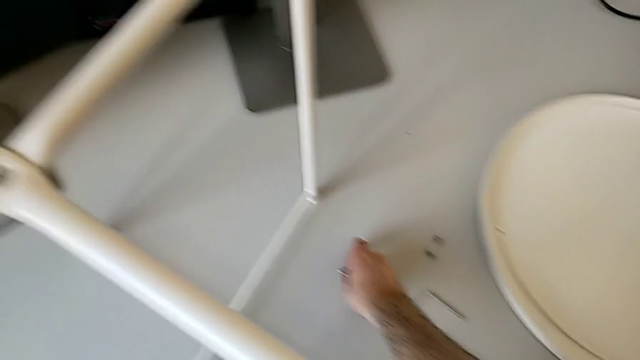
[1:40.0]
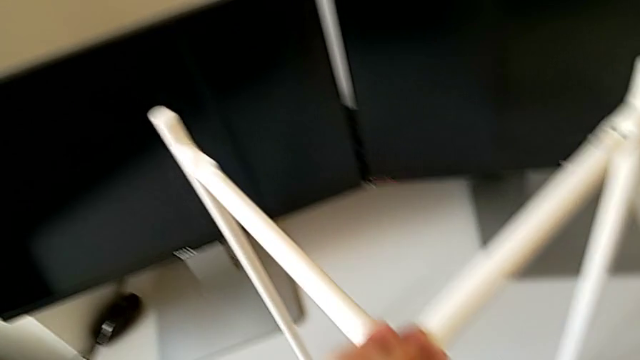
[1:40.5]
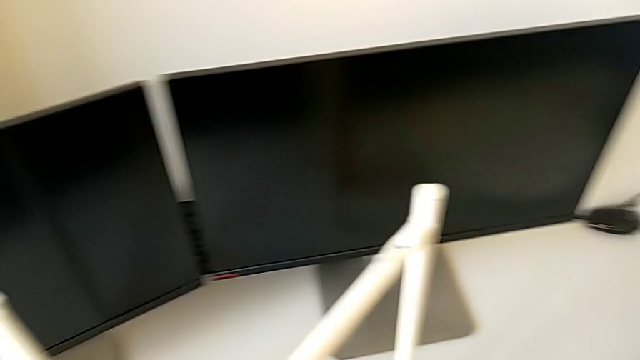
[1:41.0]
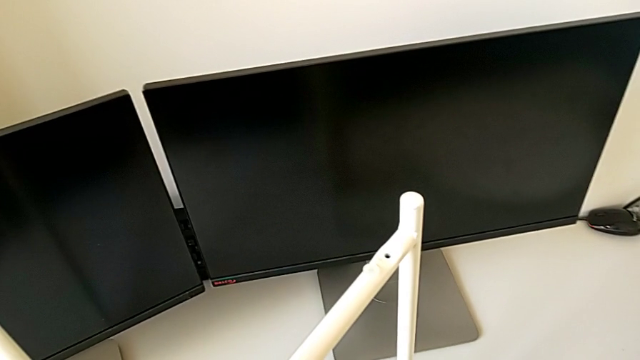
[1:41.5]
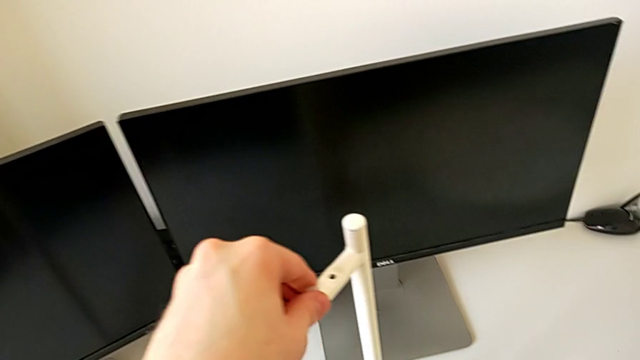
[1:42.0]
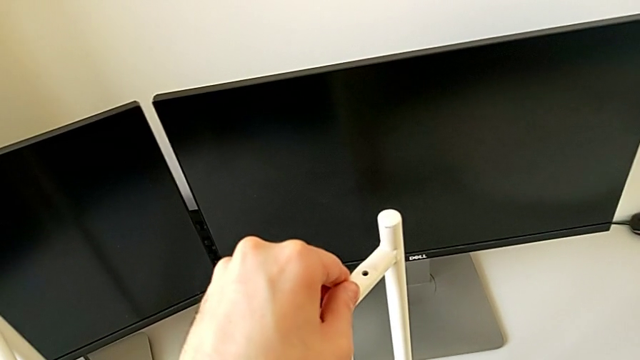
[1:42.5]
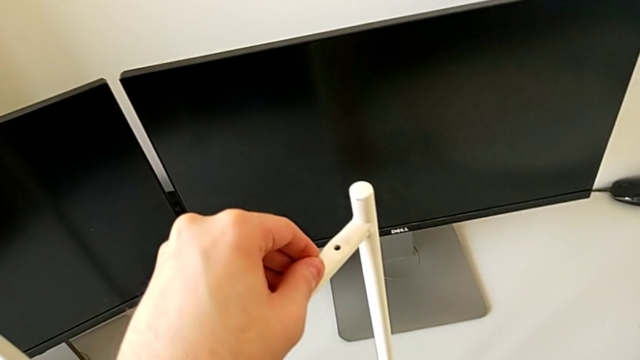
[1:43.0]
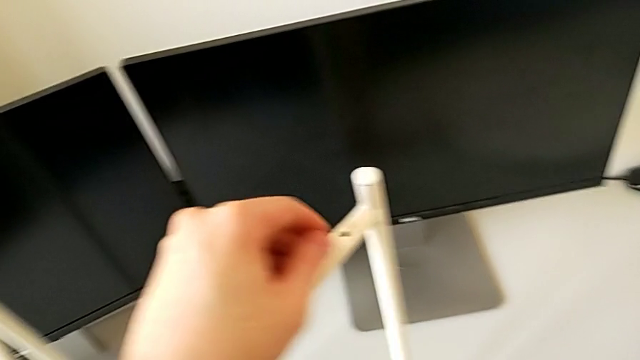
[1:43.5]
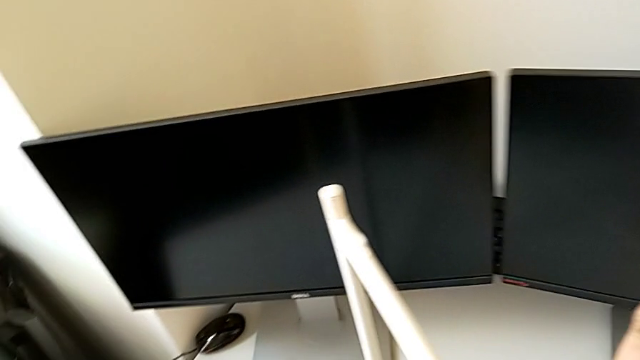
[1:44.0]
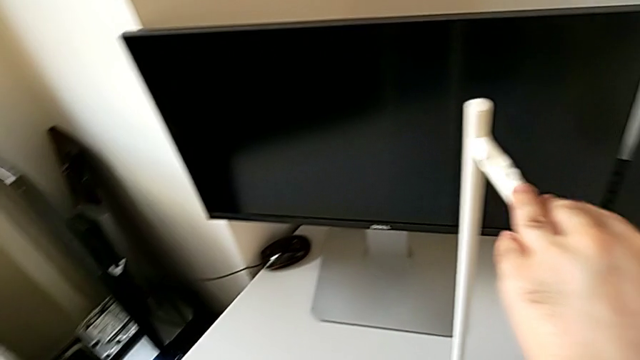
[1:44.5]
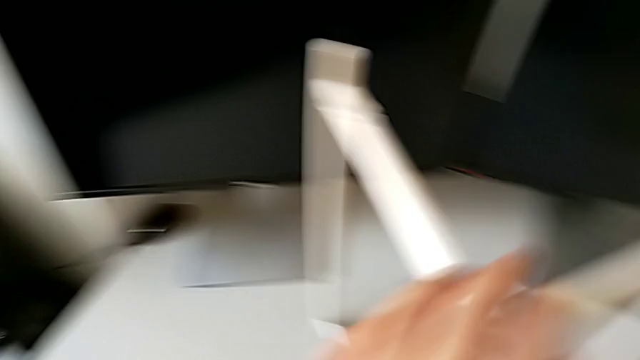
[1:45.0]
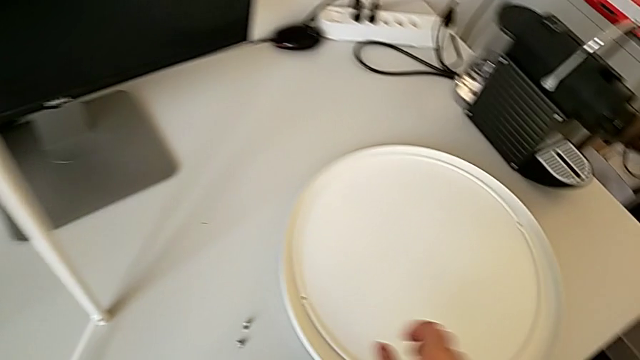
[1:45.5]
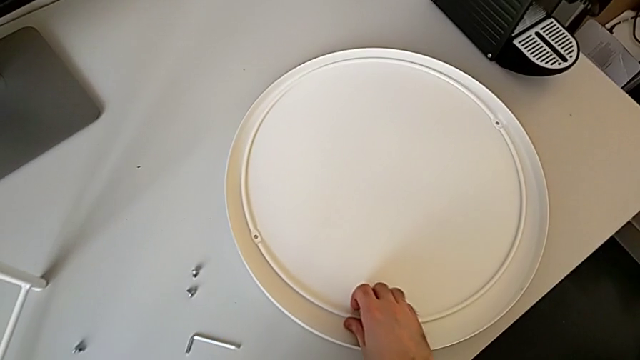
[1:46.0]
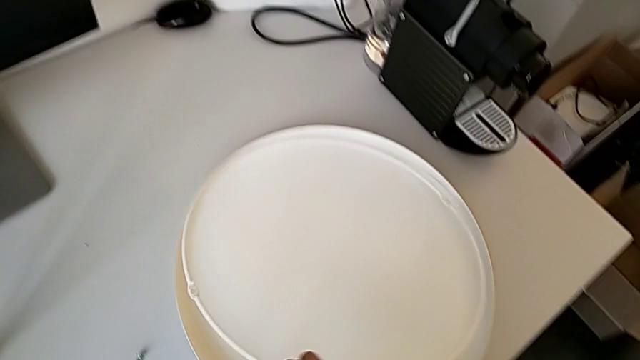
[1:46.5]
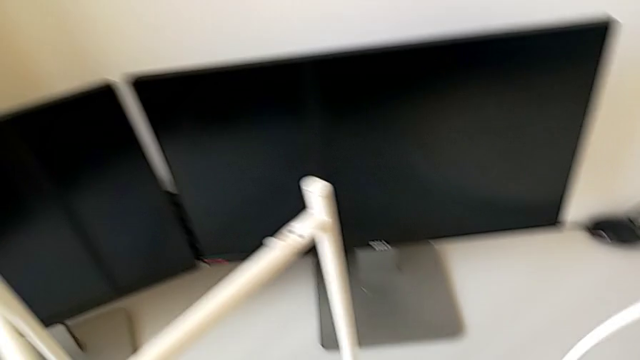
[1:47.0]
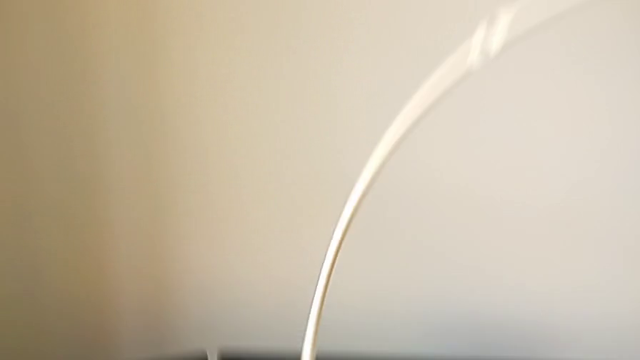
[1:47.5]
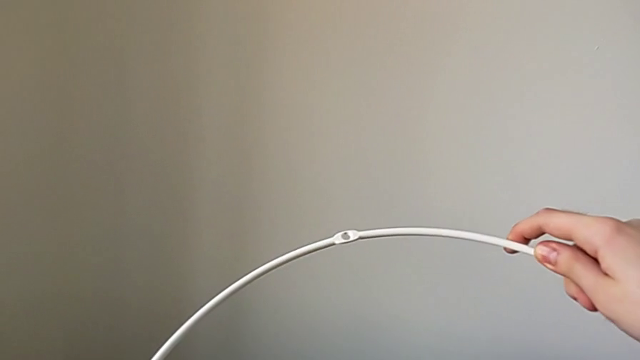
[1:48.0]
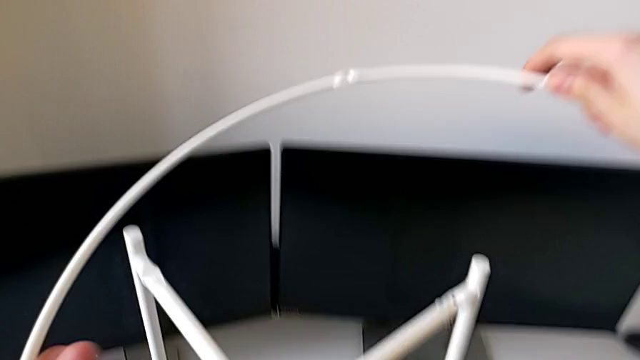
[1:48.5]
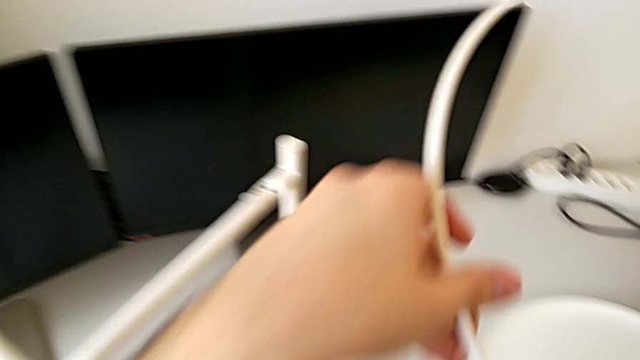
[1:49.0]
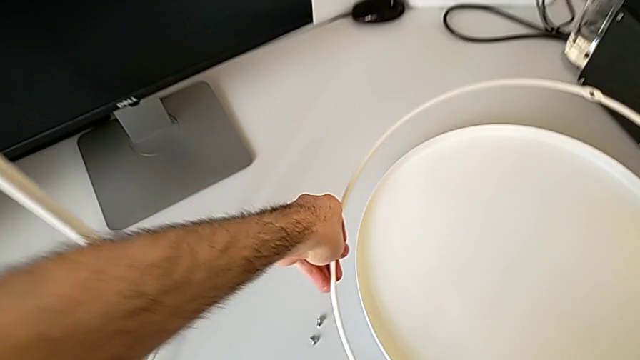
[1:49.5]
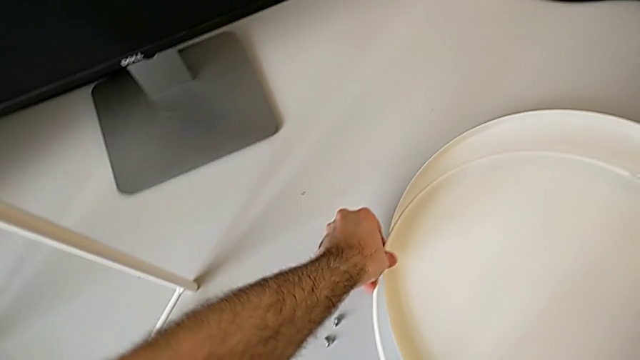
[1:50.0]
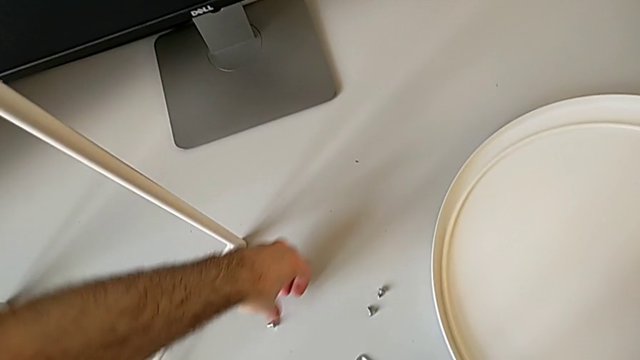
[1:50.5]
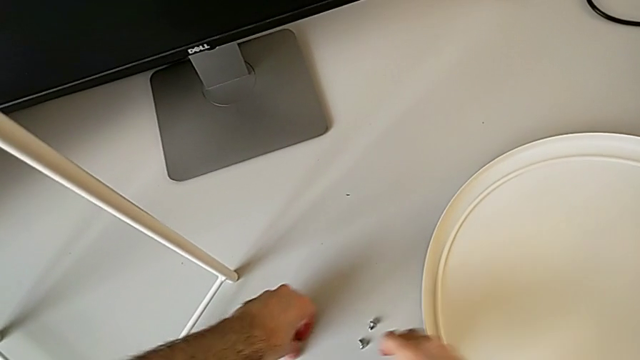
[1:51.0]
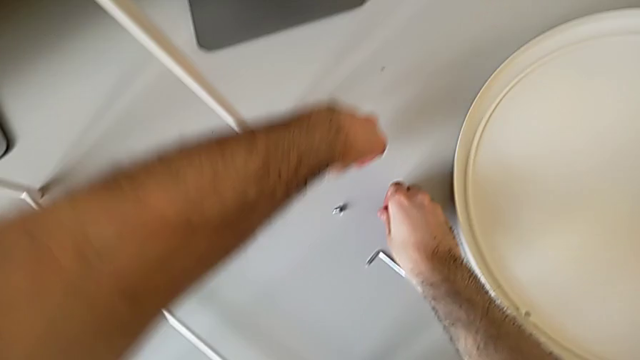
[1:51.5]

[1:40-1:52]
The camera wearer is assembling the table legs. They grab the hex socket head, inspect the leg, approach the circle, wrongly grab it, place it and grab the hex socket head.

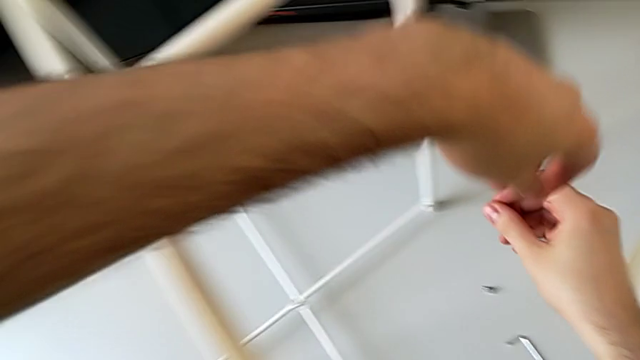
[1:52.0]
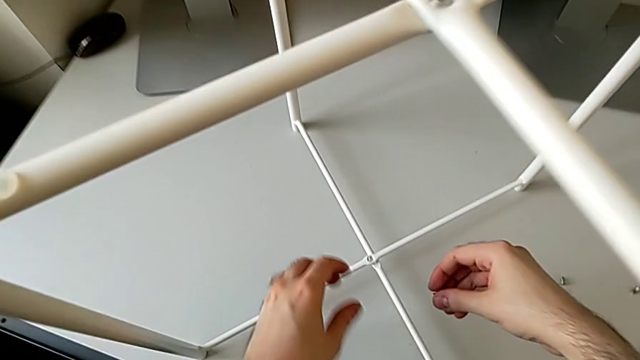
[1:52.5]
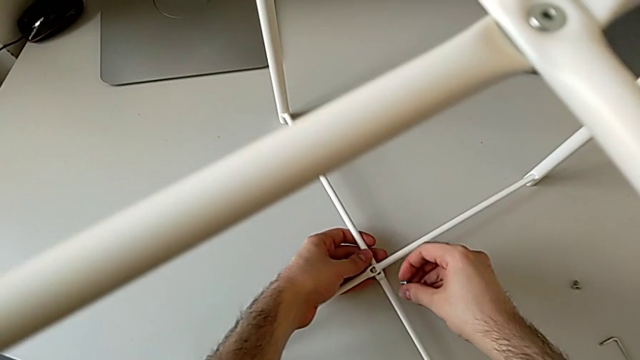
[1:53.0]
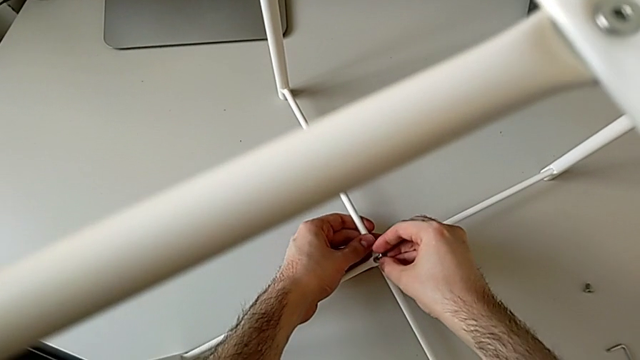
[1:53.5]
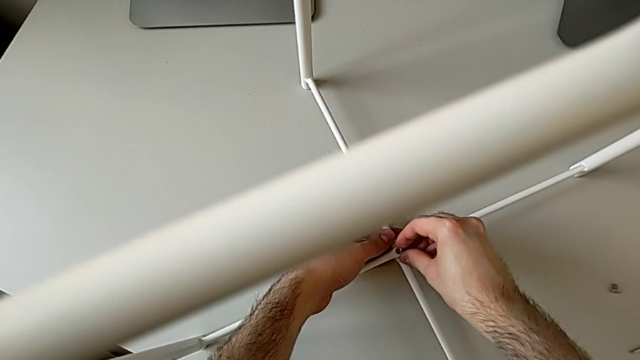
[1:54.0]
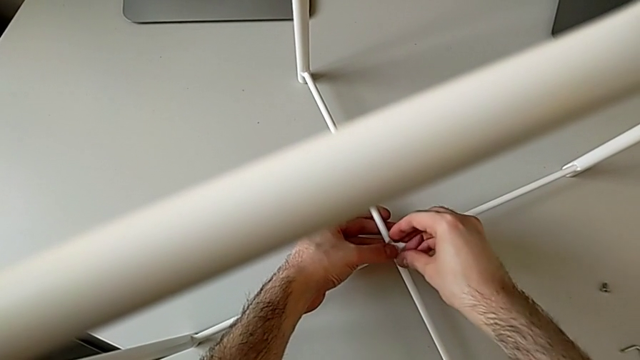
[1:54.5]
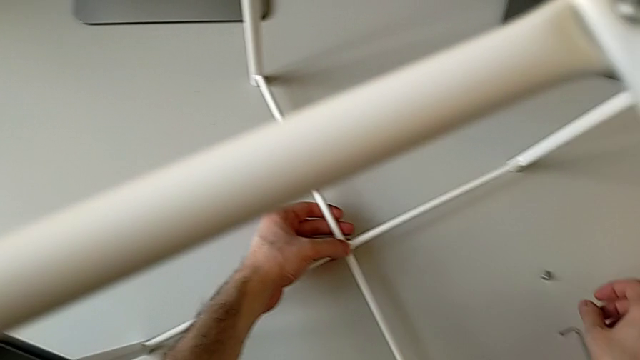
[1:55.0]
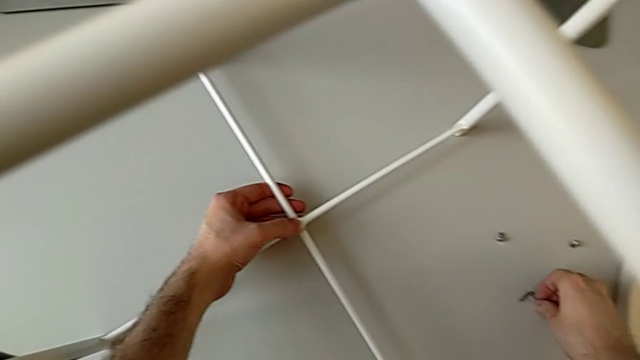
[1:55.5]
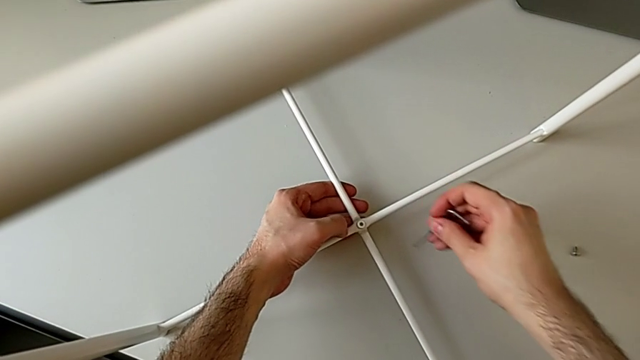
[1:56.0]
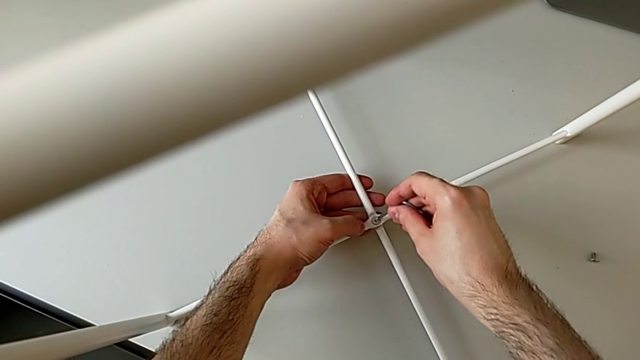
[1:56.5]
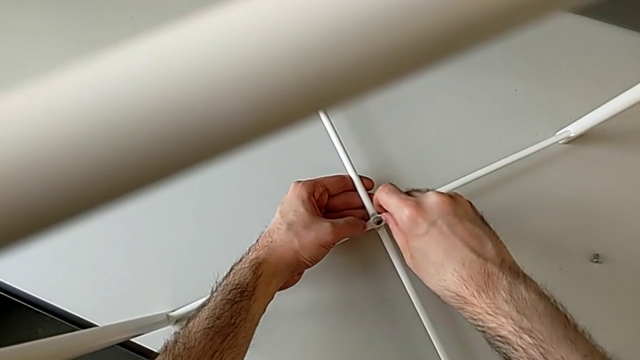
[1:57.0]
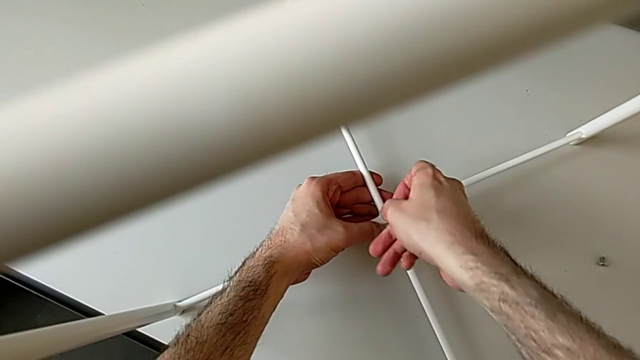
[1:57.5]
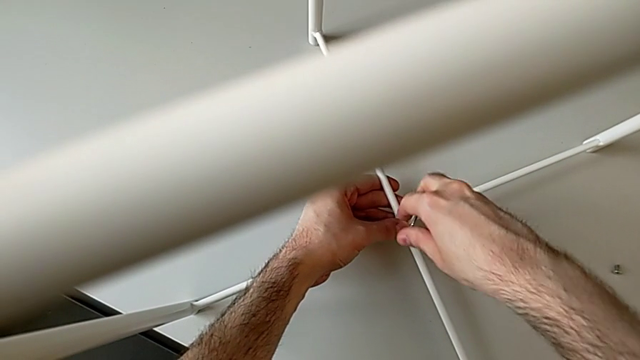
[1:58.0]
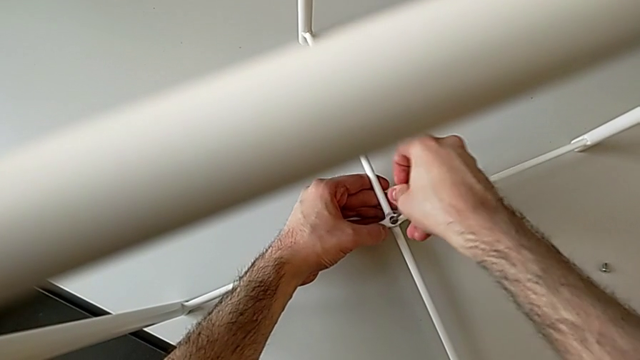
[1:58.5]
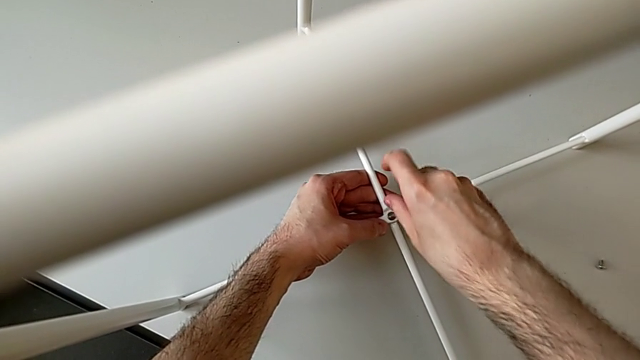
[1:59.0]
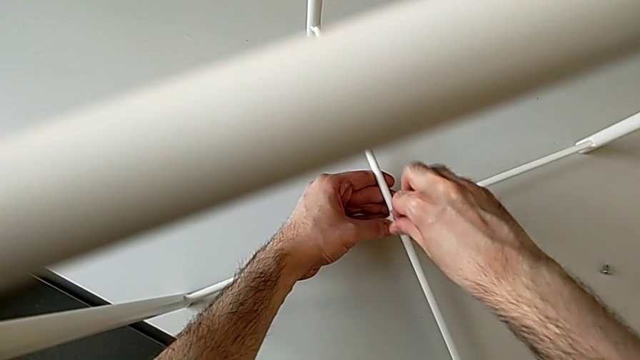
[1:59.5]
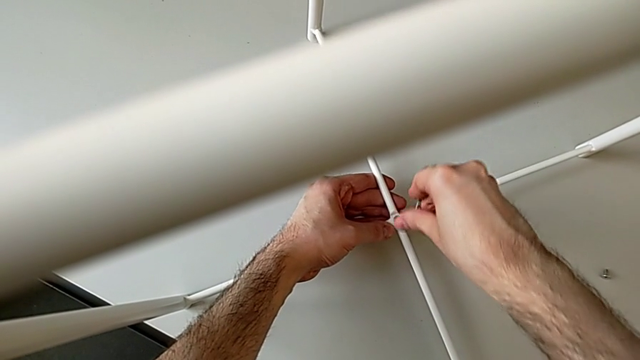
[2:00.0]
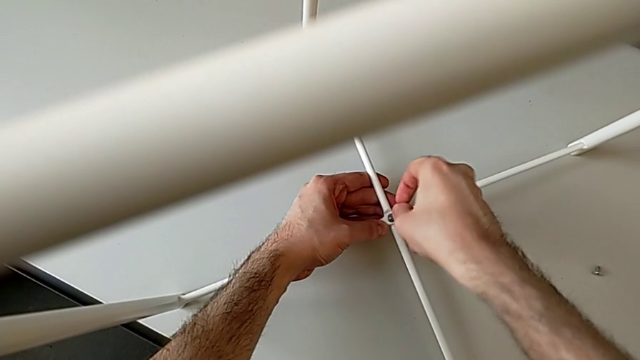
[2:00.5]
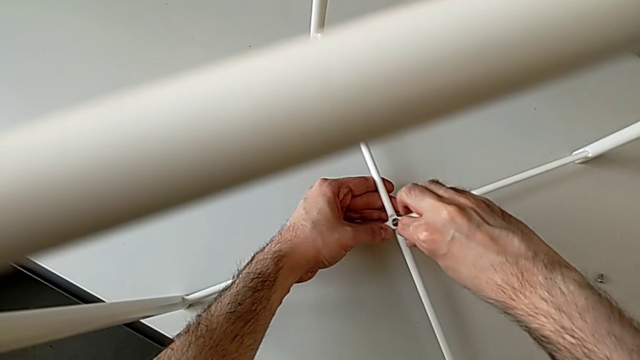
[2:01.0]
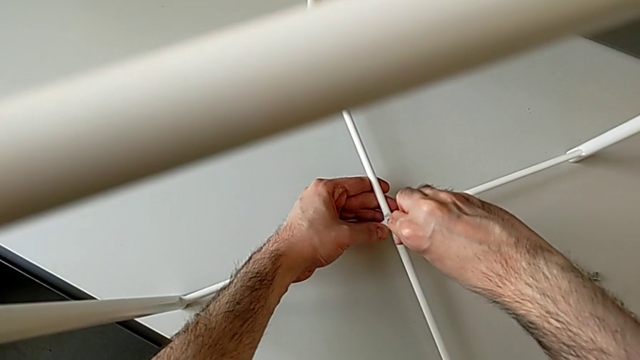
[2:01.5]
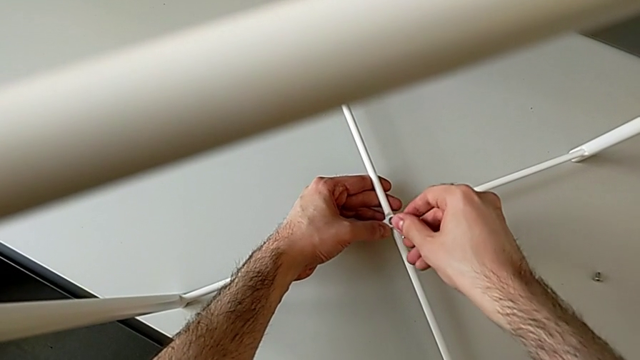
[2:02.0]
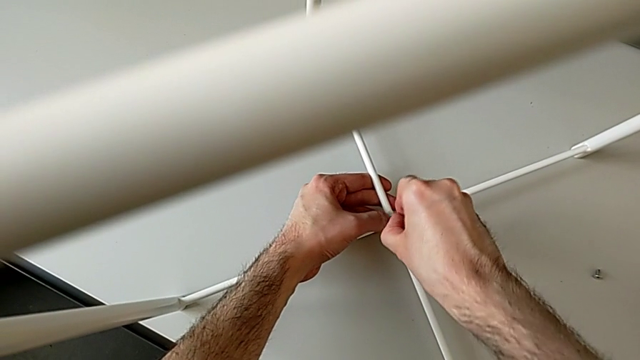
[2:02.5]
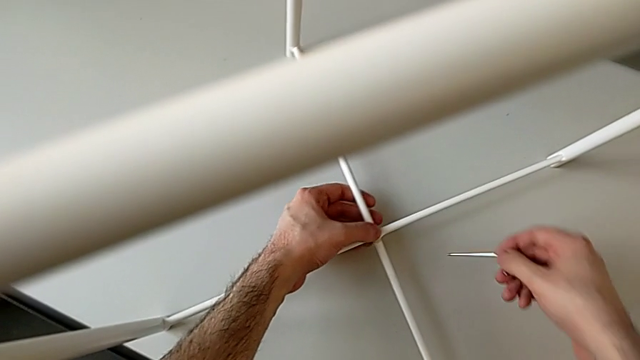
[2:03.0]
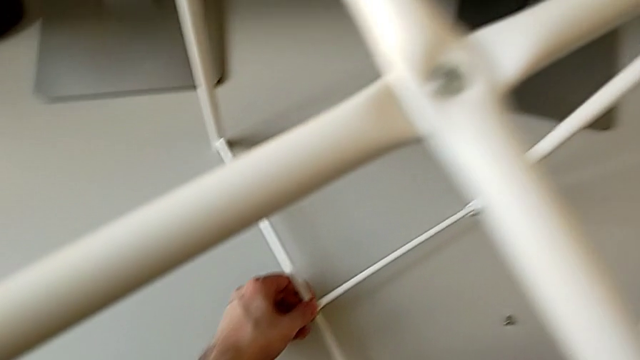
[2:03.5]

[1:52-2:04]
The camera wearer is assembling the table legs. They insert the bottom hex socket head, screw it, screw the hex socket head and place the Allen wrench.
